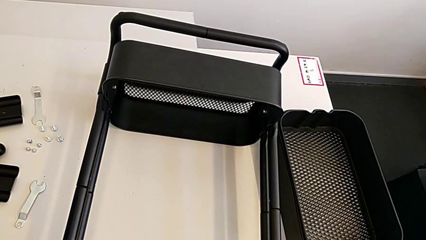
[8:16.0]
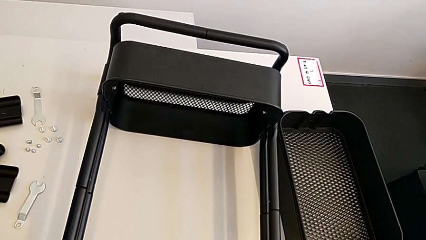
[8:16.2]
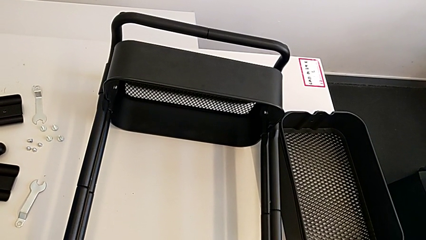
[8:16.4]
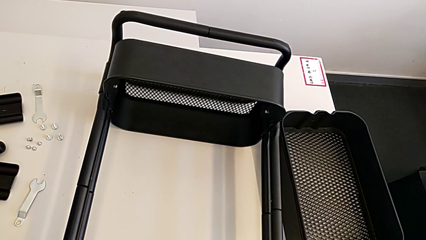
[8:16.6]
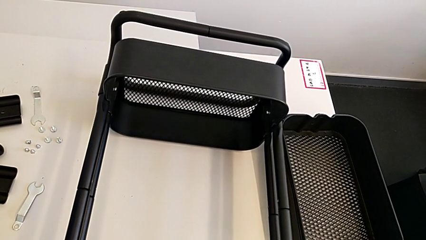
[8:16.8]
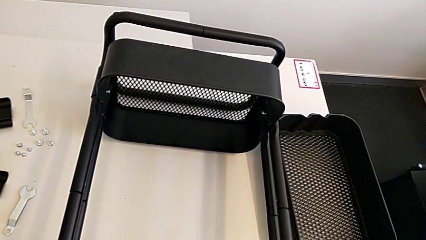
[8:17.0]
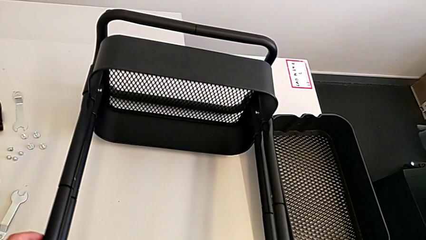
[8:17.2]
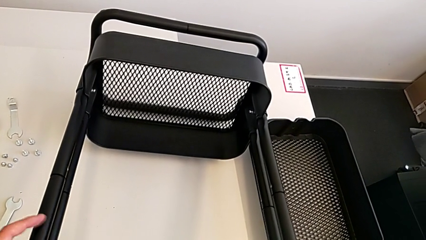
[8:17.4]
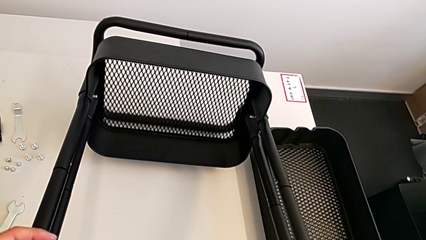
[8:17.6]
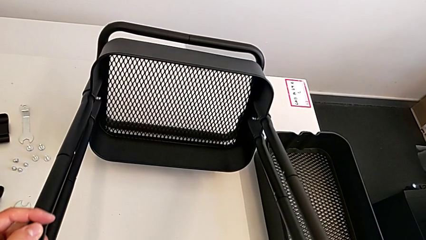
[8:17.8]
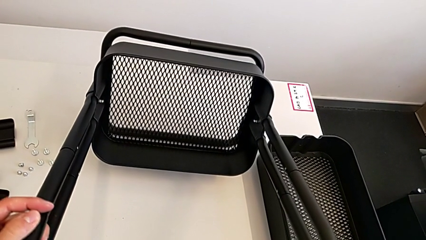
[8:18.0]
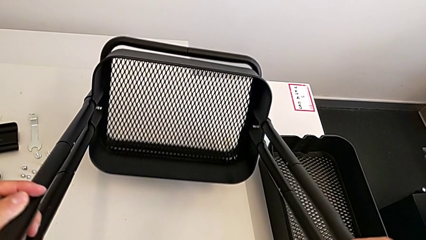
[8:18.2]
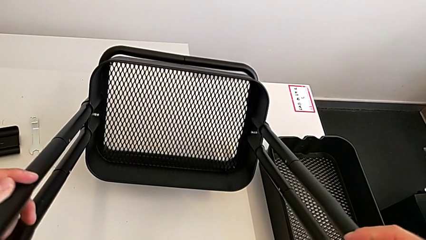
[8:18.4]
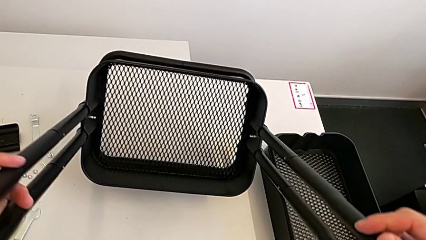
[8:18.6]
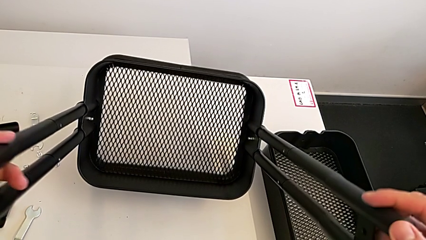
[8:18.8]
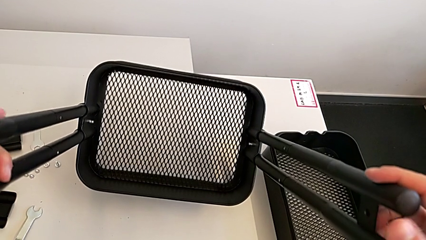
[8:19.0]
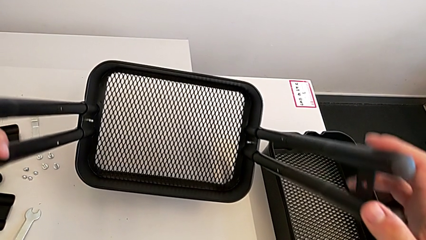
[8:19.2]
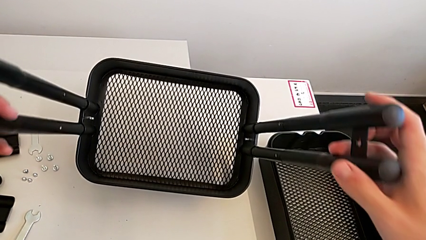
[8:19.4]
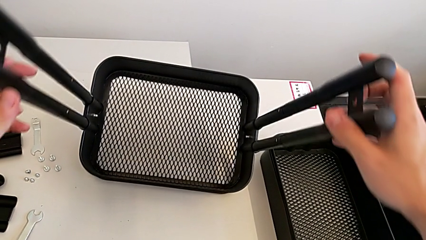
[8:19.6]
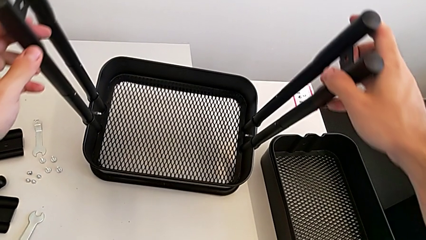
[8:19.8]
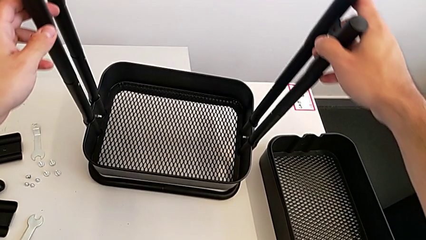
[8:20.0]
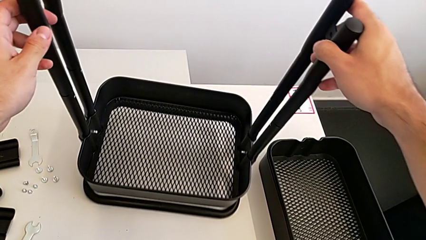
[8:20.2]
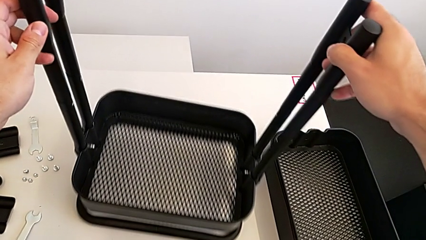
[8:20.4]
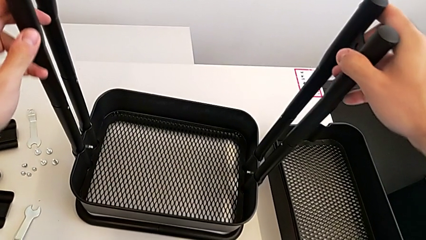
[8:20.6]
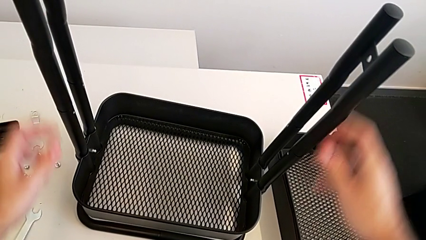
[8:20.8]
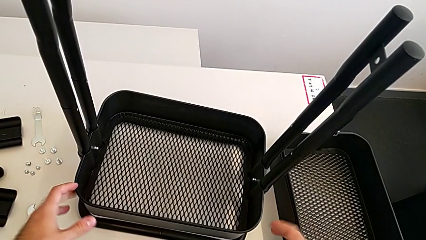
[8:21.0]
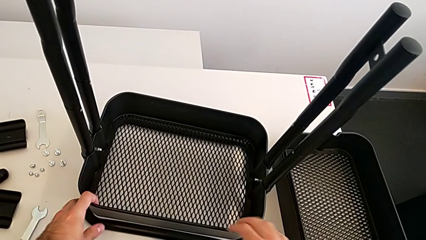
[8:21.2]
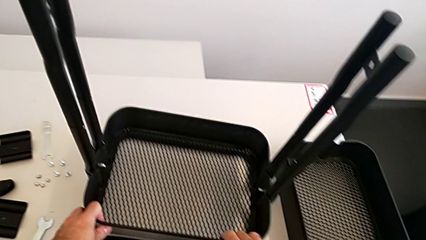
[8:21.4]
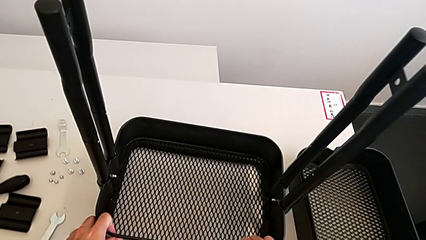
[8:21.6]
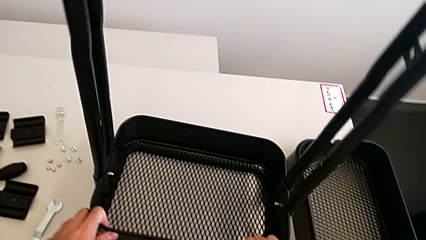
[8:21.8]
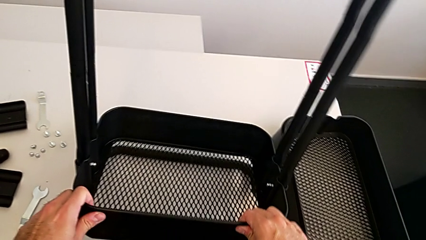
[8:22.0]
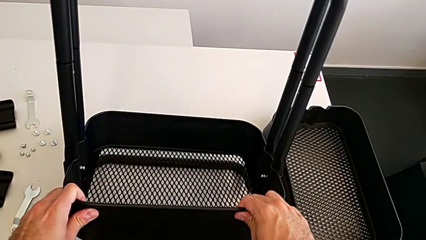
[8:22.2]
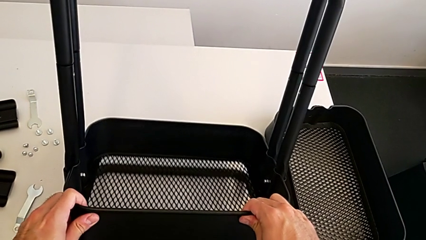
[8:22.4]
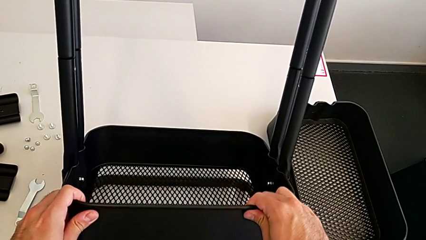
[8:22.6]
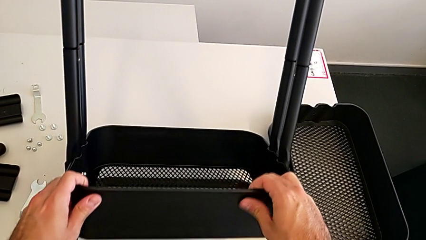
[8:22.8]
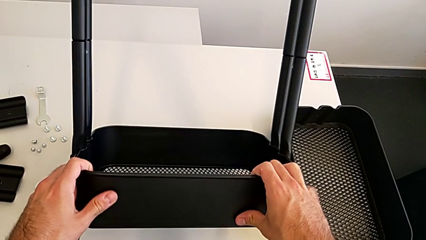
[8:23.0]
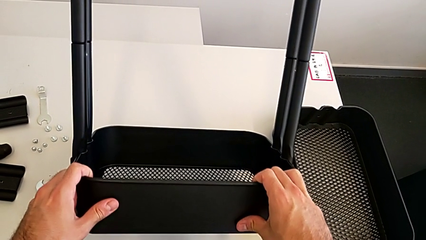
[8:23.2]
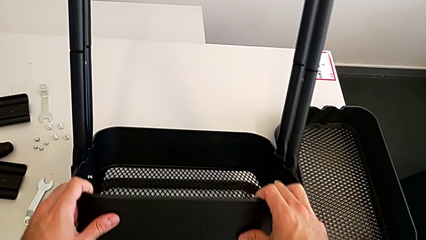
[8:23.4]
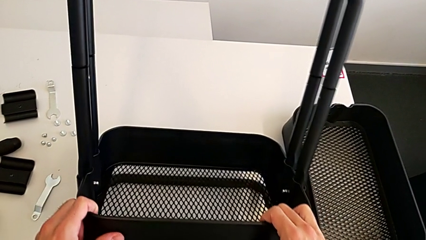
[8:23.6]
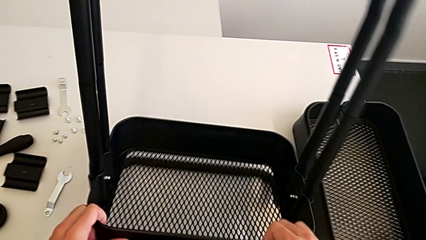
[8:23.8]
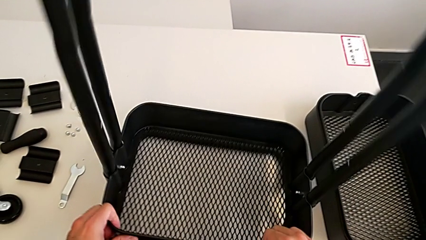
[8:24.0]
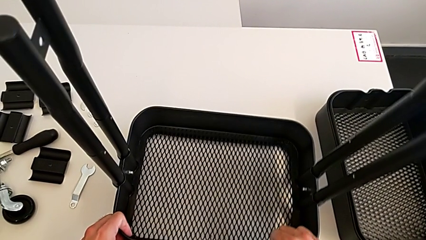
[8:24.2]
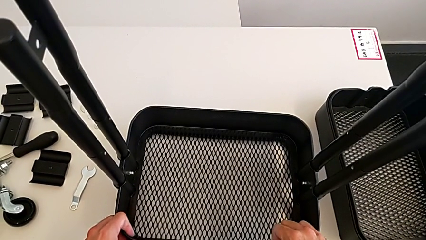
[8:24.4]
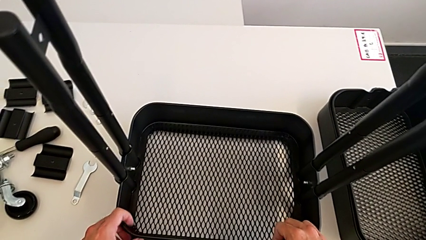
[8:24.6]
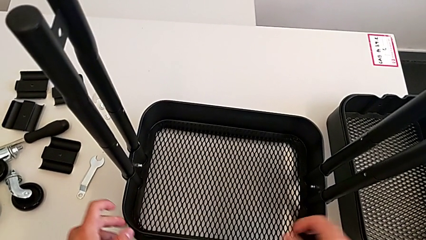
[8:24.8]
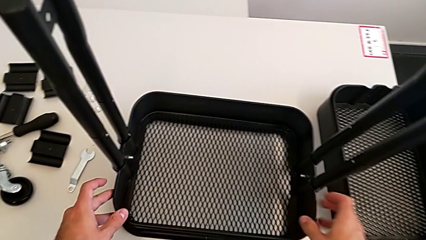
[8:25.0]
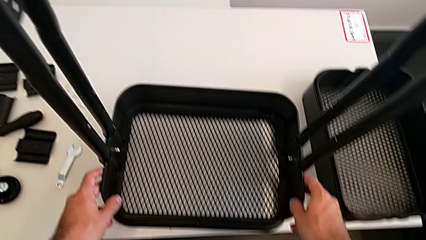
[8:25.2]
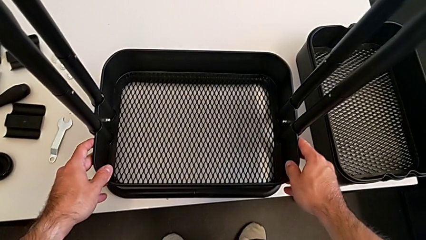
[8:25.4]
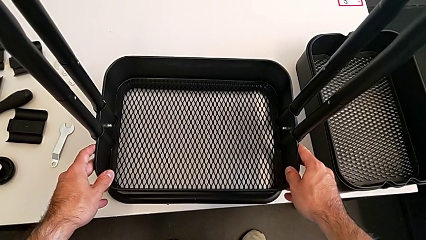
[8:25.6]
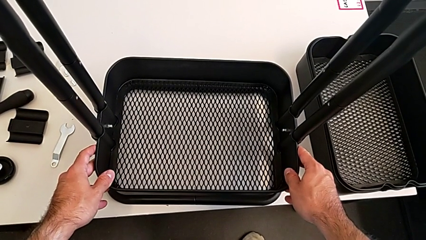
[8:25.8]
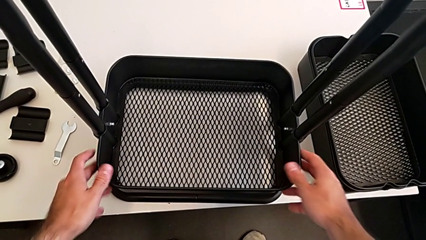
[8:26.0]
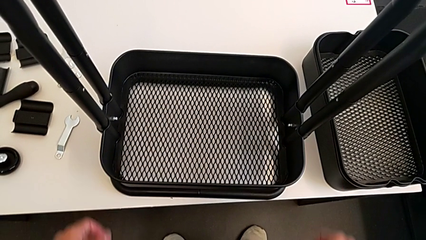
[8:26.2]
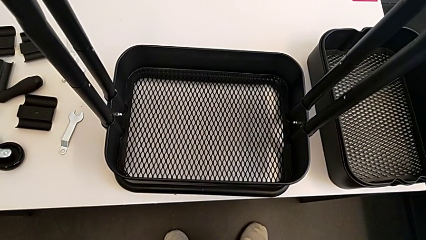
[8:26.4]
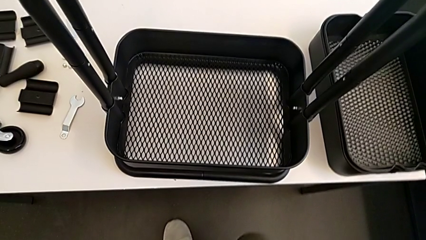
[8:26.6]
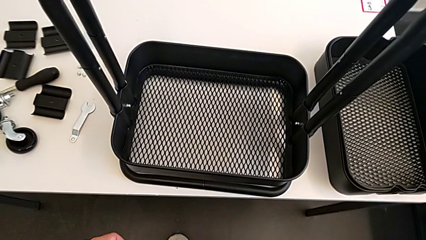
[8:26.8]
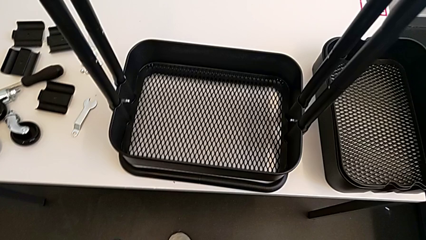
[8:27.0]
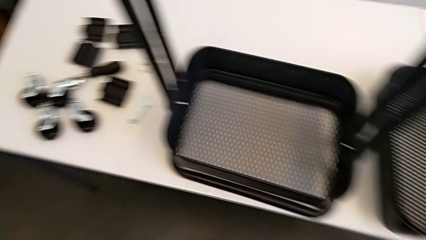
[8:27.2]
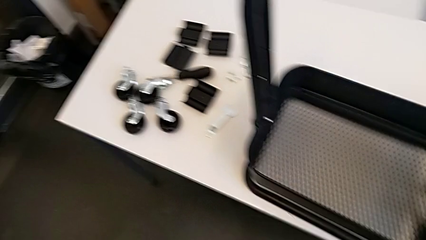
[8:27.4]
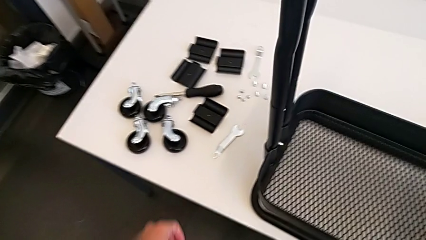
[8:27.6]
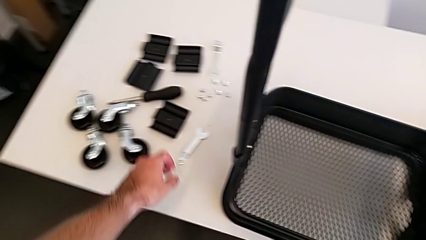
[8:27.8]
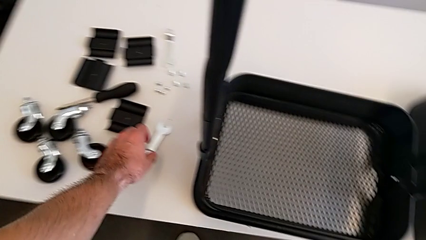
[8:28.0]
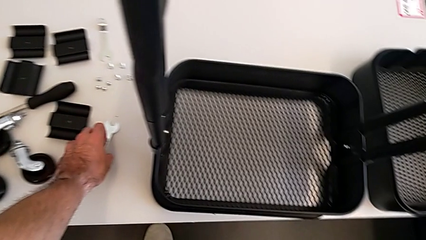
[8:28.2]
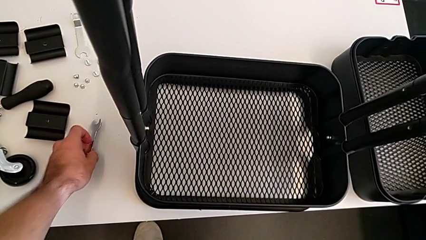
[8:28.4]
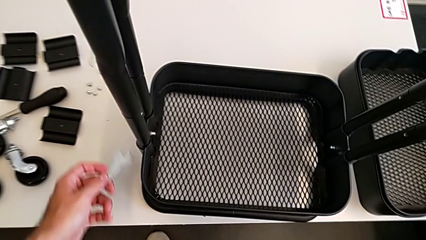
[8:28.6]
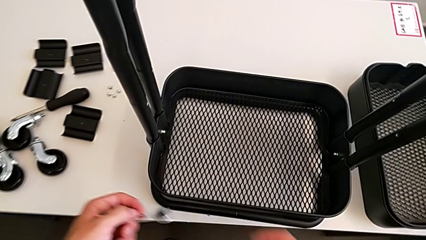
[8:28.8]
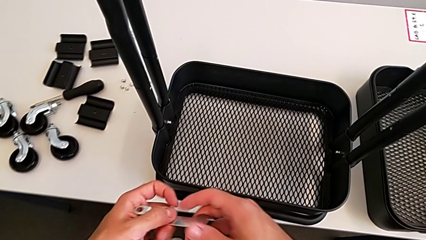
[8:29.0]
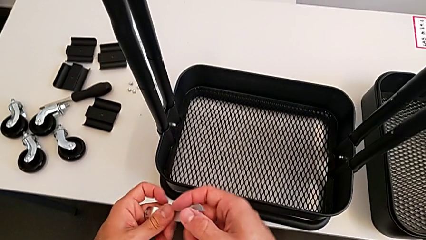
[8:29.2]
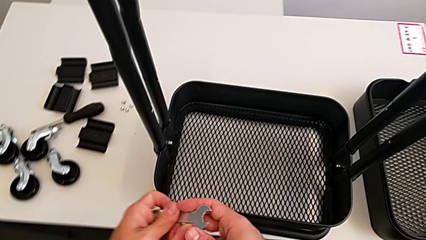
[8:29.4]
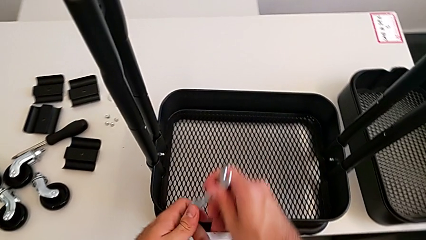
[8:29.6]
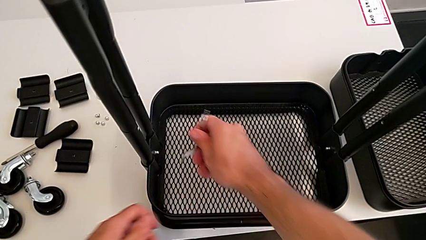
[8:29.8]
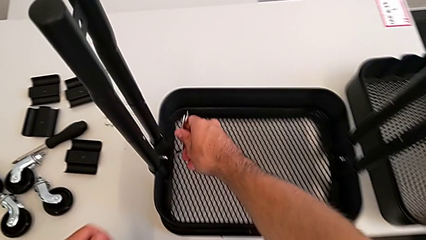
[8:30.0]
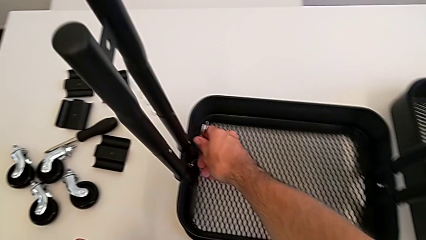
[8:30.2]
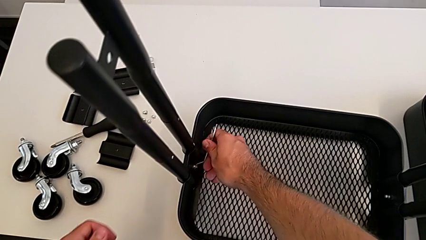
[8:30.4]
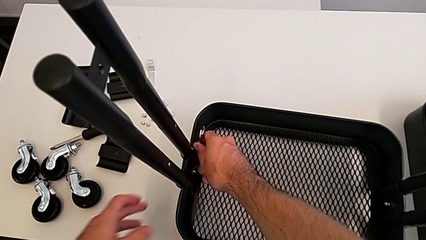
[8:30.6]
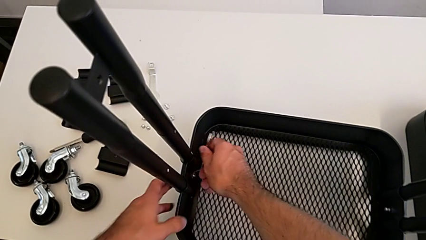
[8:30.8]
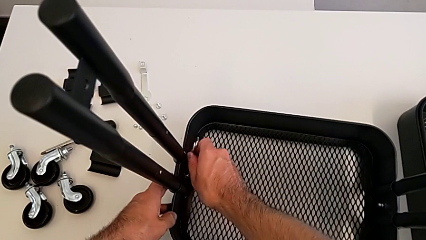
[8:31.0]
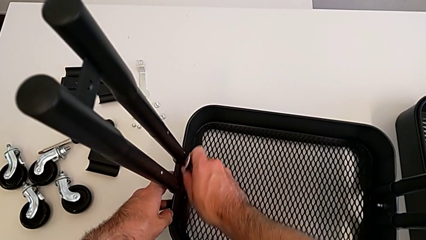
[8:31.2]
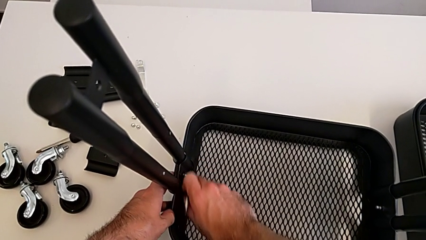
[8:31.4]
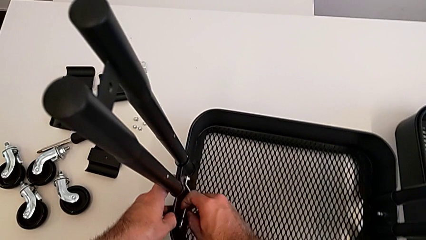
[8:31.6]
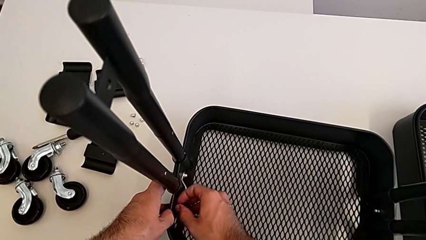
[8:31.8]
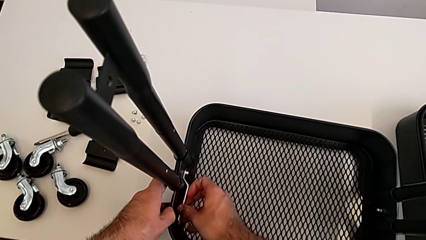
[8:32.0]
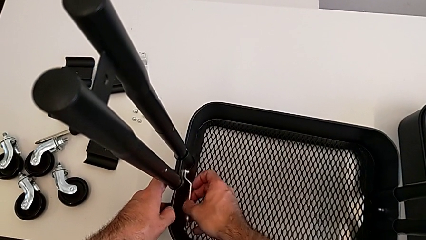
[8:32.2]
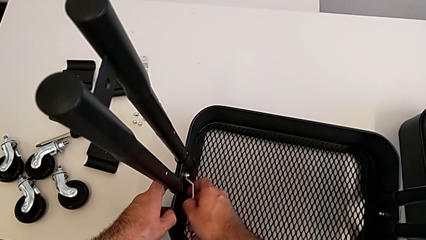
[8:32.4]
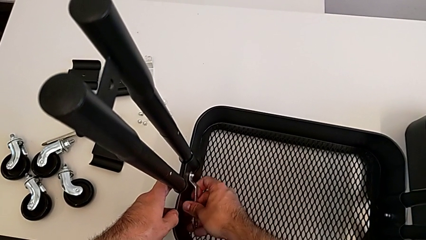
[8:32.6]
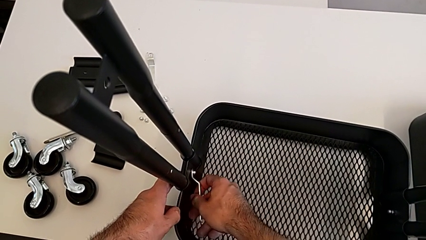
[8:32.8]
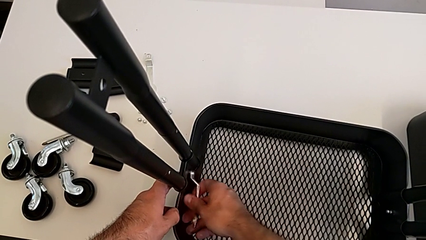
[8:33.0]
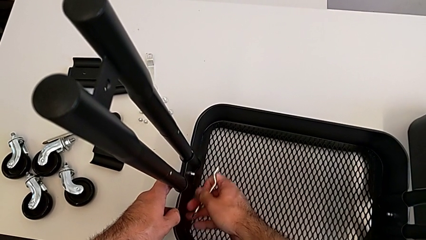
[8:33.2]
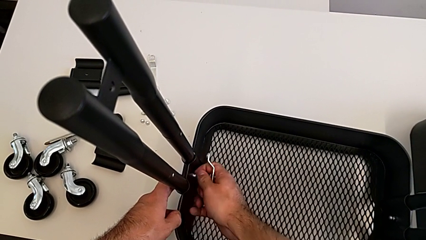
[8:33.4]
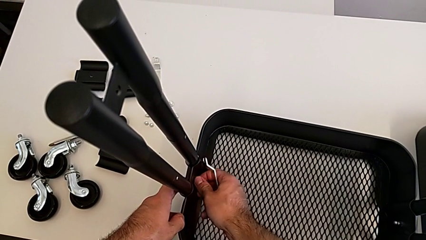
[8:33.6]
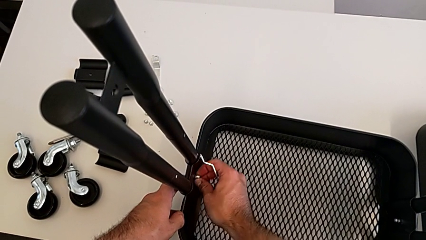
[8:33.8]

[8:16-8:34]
The camera wearer is removing the grid tray at the bottom. They pull the upper utility cart, grab the hexagonal wrench, approach the bottom grid tray and unscrew the left hexagon cap nut.
